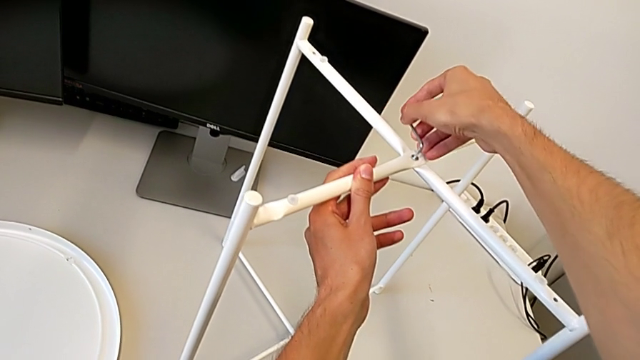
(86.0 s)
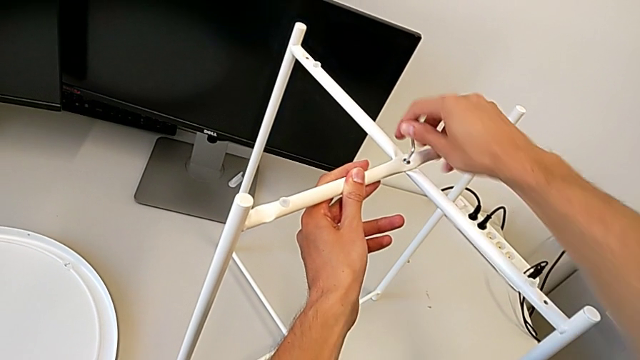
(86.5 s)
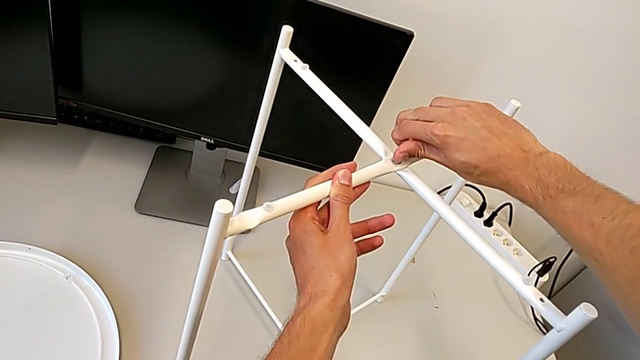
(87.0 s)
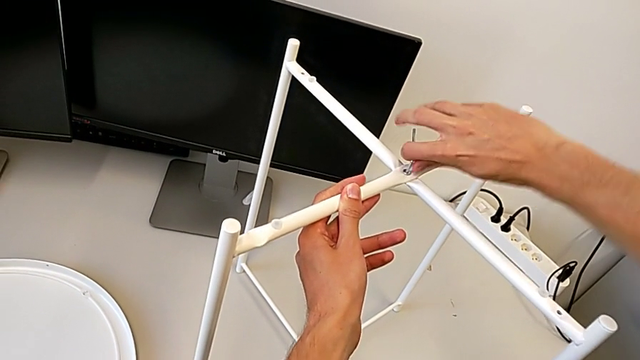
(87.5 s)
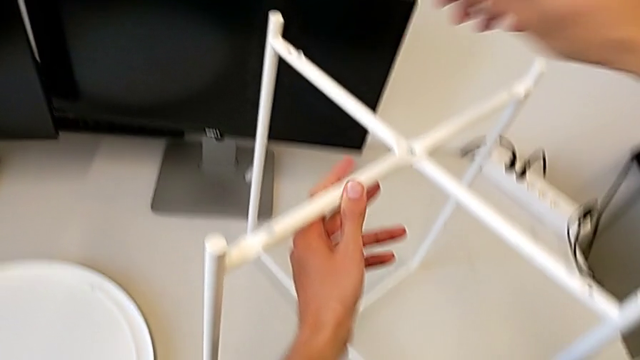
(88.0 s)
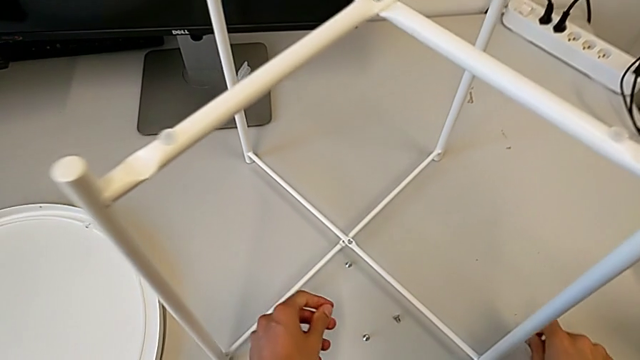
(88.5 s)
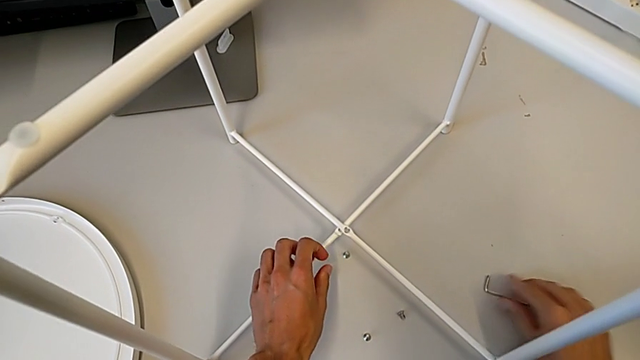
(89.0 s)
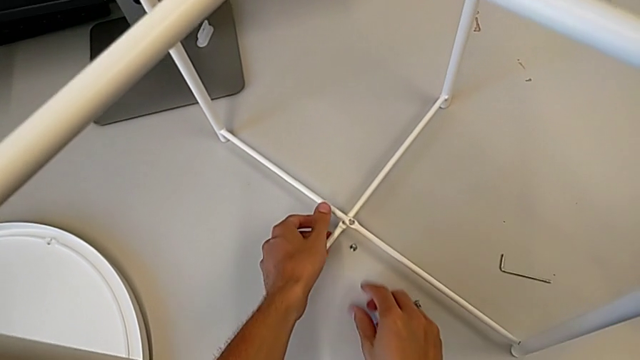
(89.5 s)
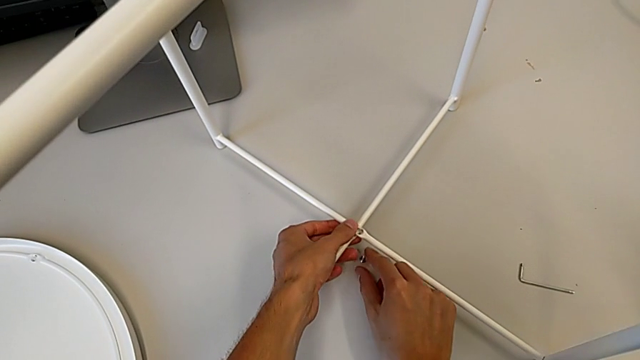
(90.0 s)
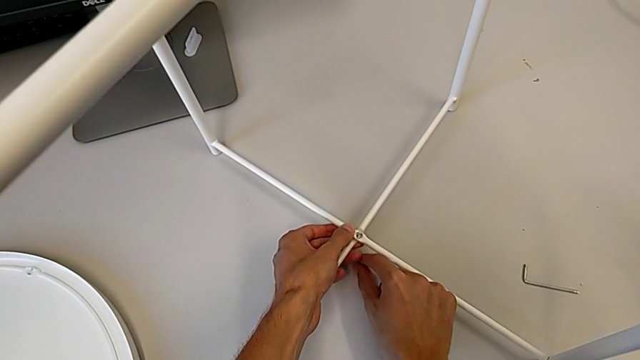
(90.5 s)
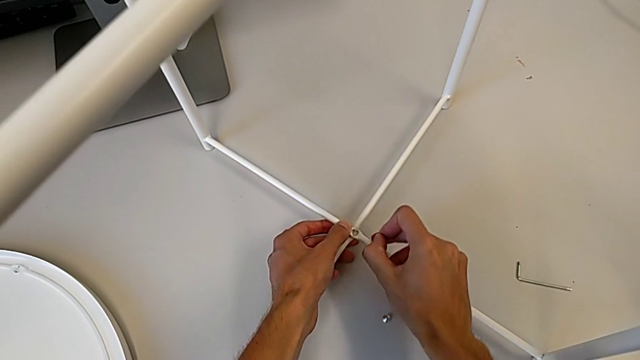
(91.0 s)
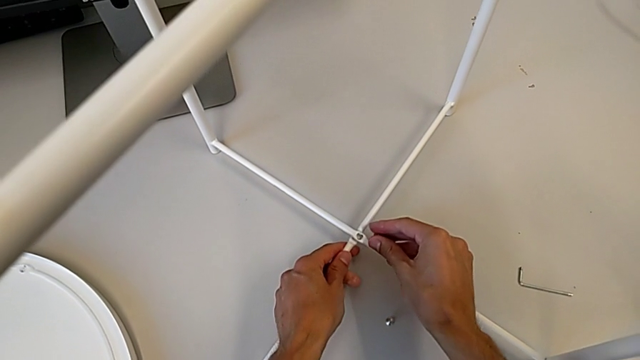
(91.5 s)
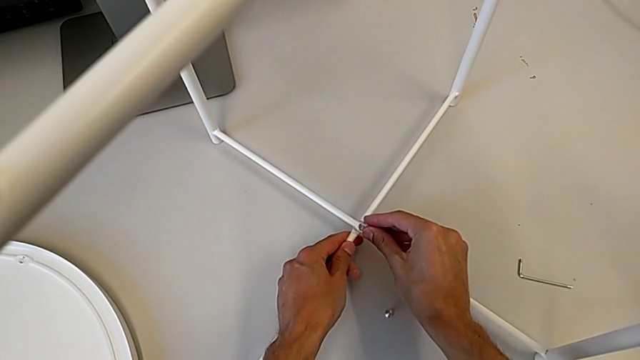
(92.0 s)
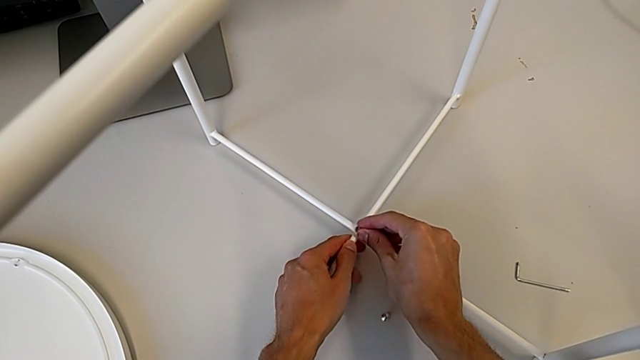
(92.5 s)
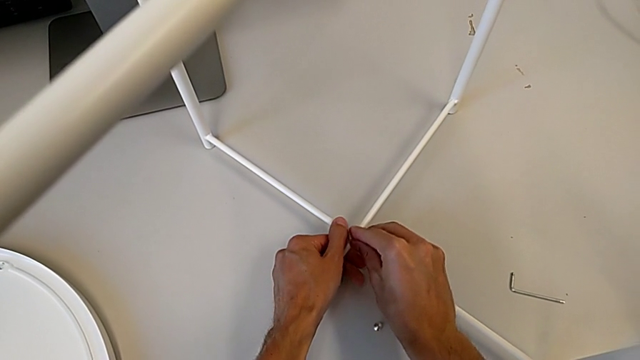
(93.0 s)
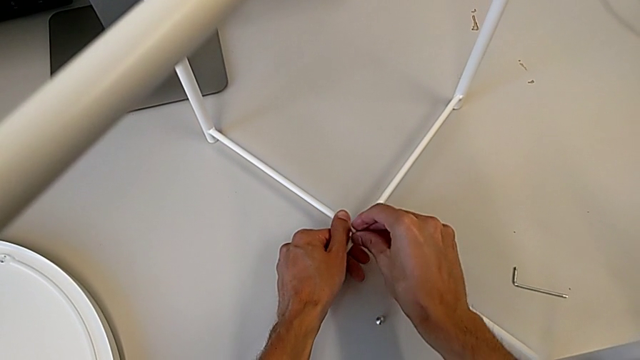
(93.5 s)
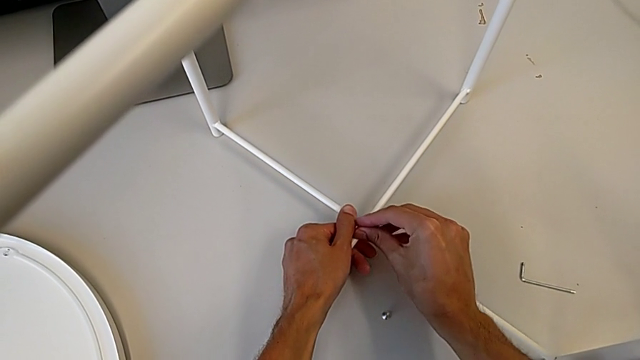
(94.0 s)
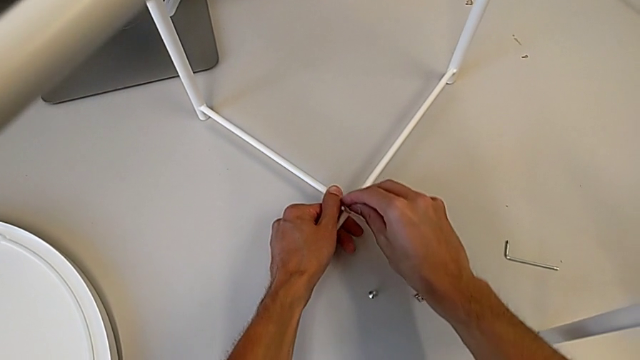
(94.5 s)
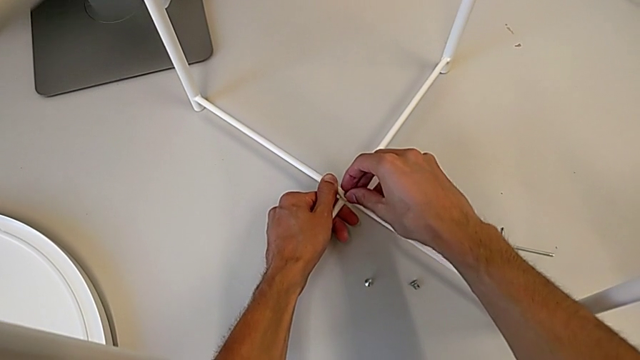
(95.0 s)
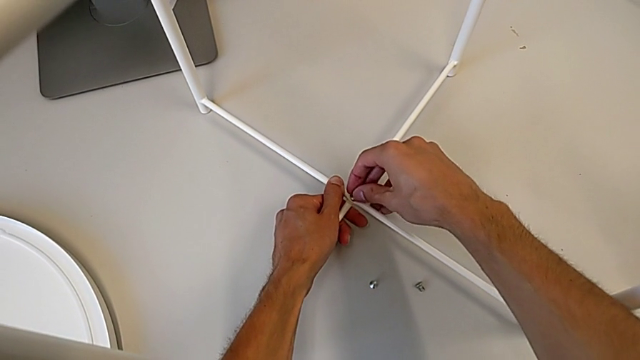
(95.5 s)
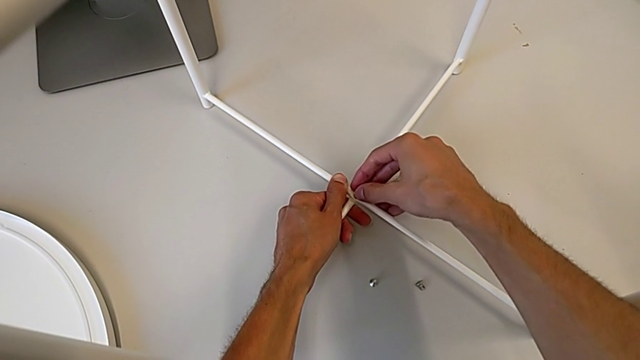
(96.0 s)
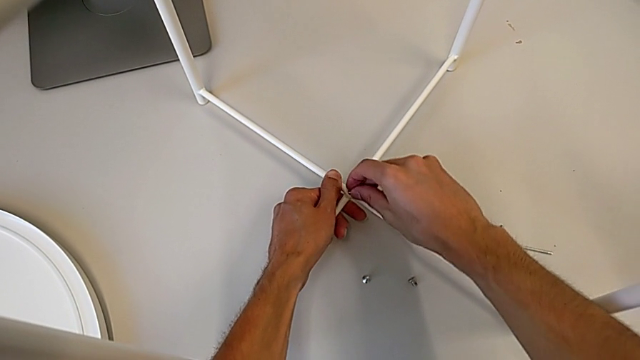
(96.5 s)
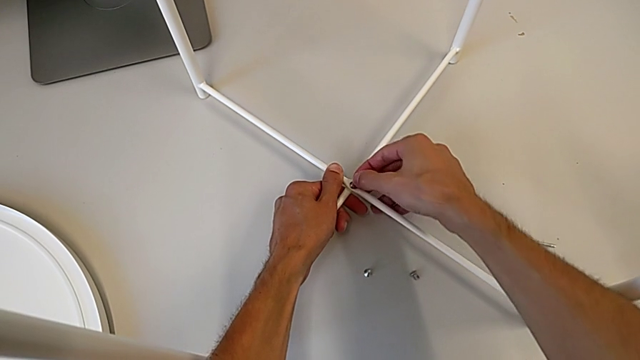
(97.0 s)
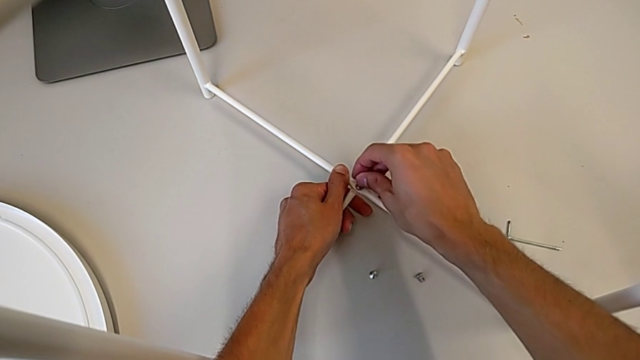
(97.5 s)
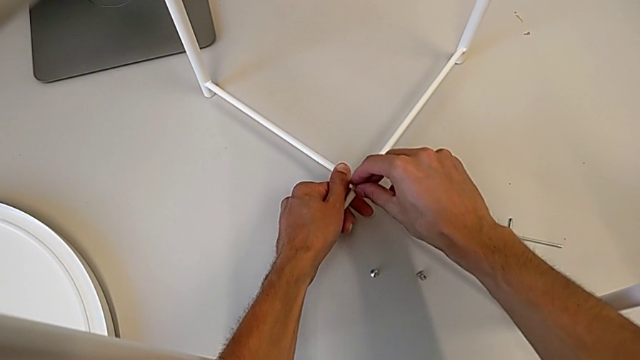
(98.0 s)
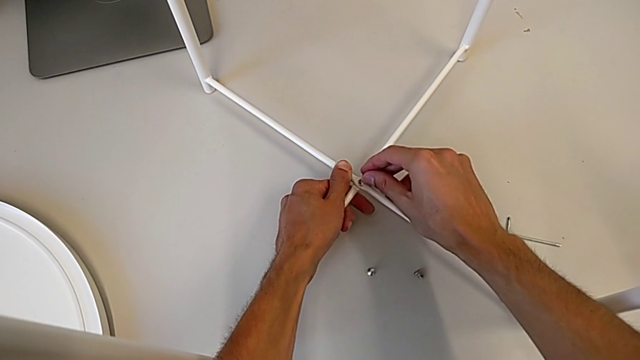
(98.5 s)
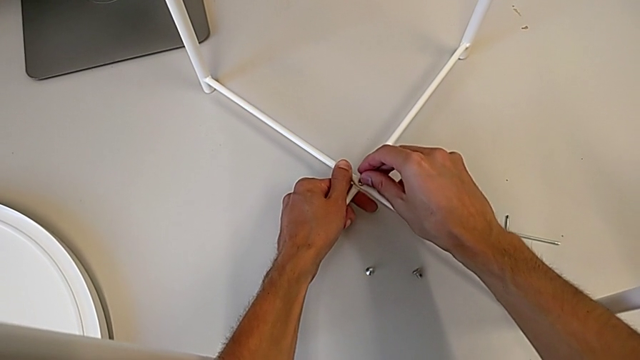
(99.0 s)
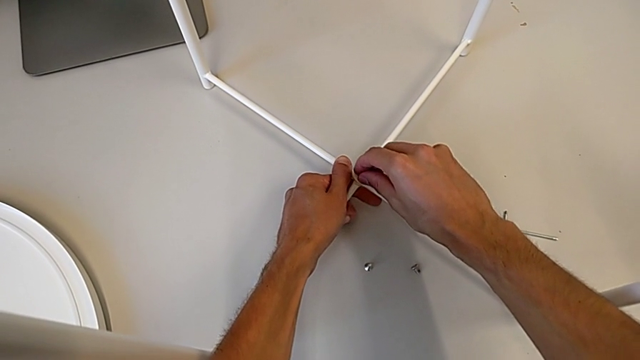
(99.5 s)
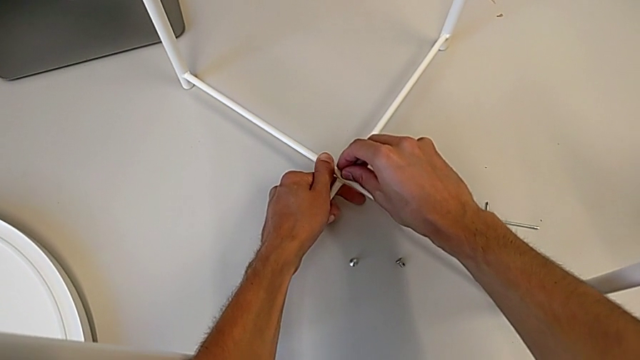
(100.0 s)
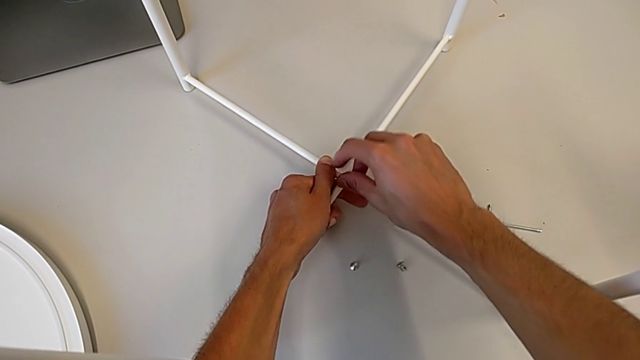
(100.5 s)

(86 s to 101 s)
The camera wearer is assembling the table legs. They screw the hex socket head, place the Allen wrench, grab the hex socket head, place it and turn it.

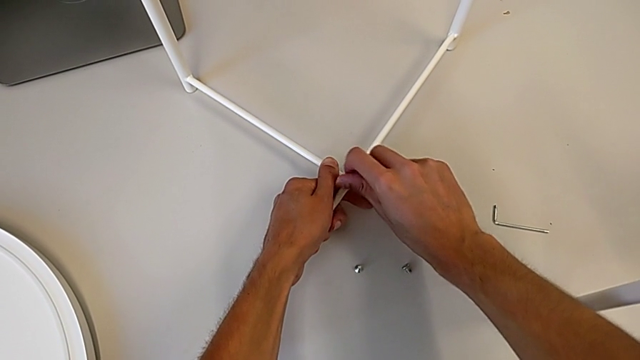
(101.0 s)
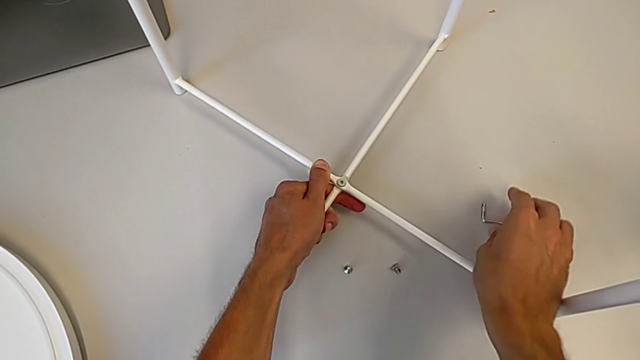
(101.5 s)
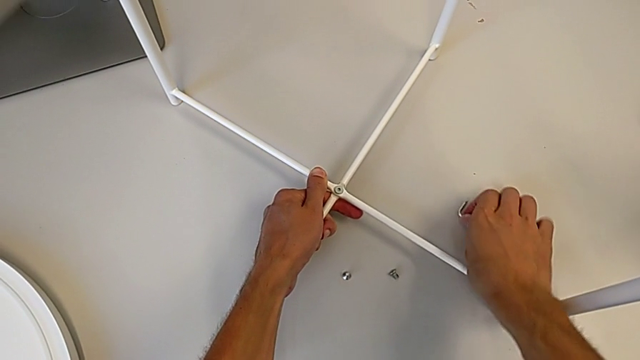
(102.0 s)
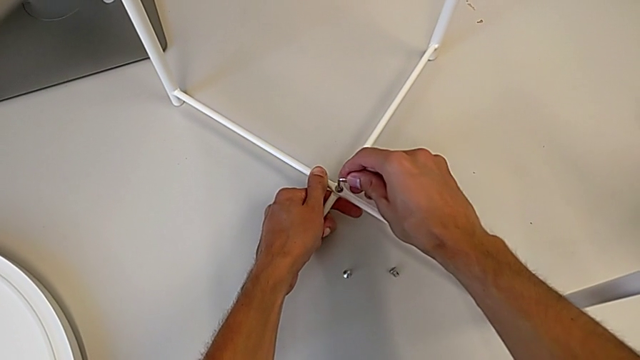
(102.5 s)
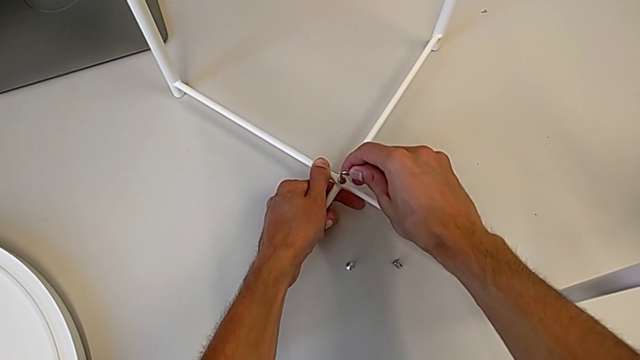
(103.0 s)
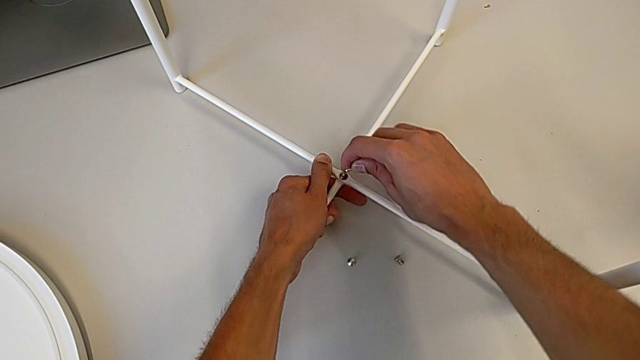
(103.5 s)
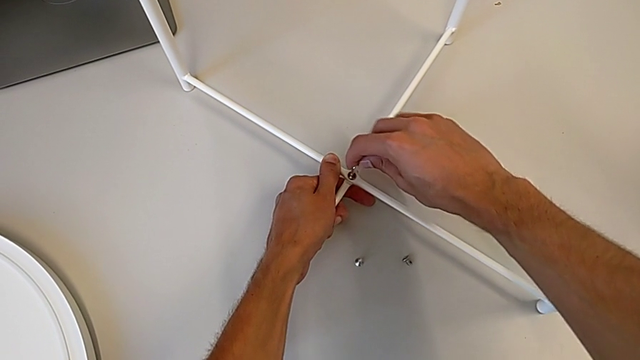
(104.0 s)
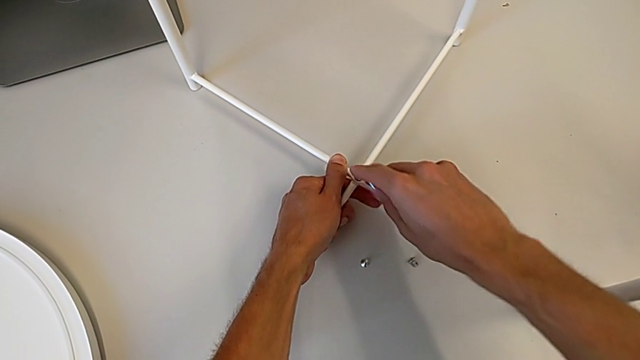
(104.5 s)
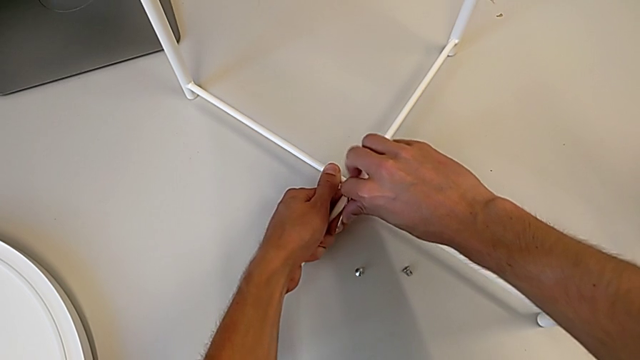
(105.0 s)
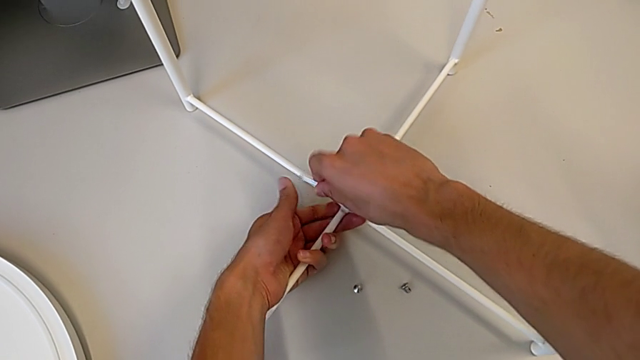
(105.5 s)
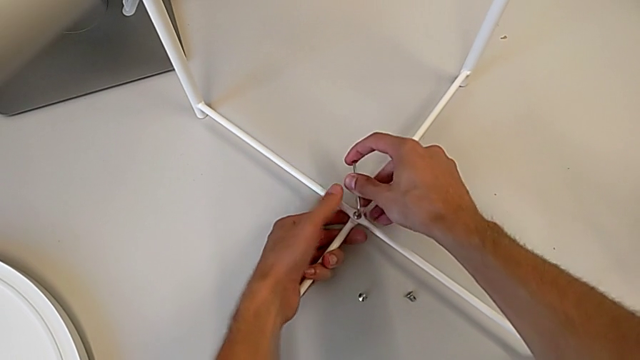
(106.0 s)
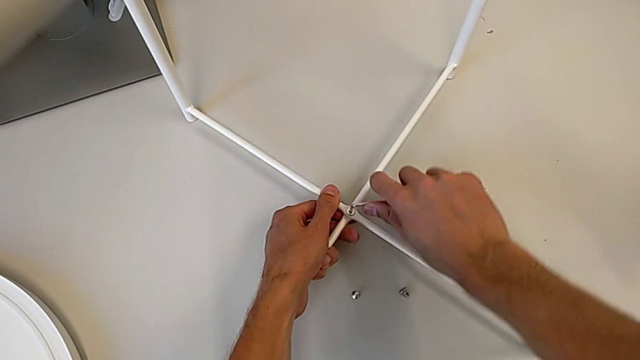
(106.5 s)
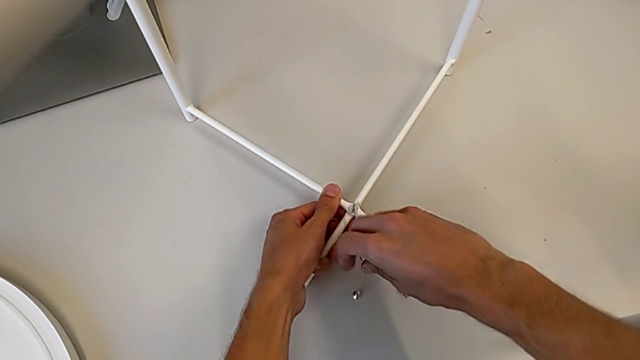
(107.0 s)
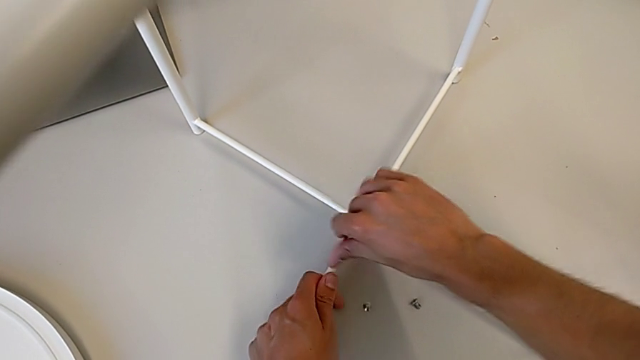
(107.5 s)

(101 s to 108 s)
The camera wearer is assembling the table legs. They grab the Allen wrench and begin to screw the hex socket head.
